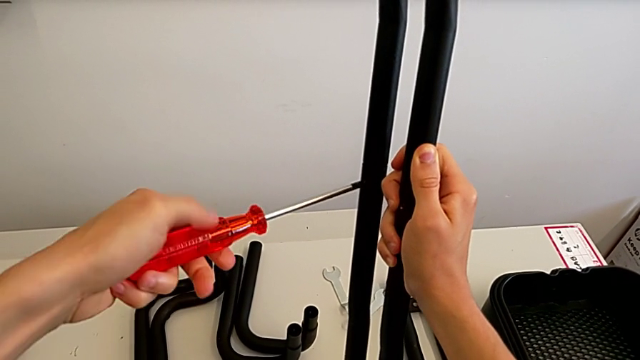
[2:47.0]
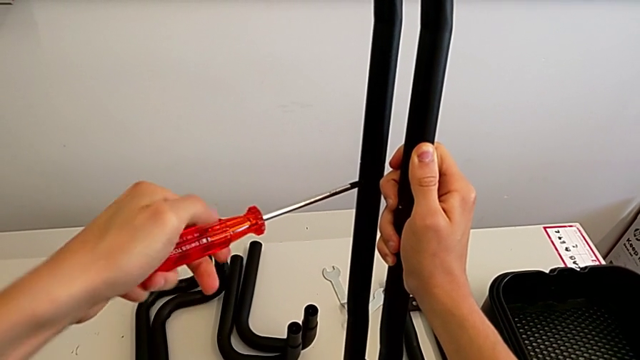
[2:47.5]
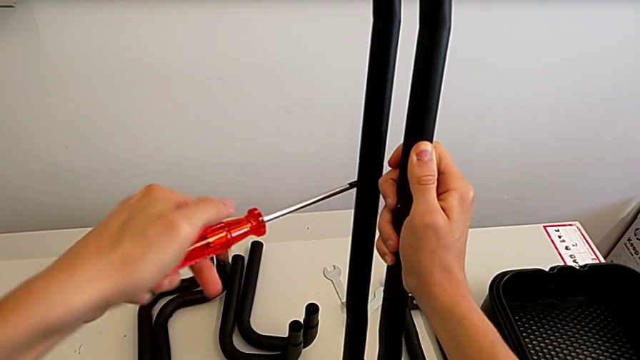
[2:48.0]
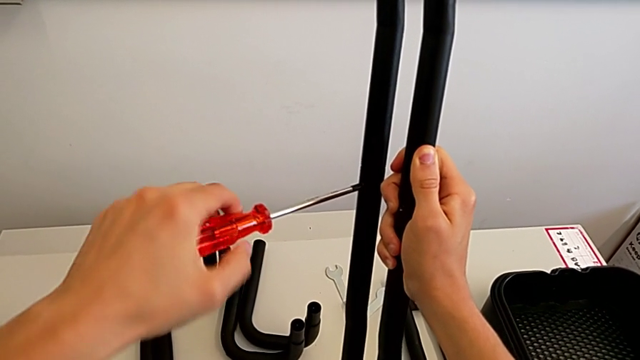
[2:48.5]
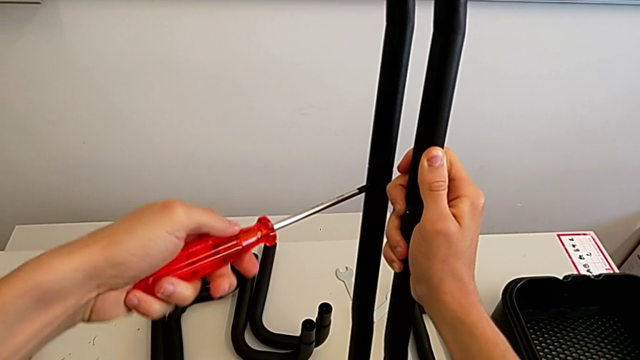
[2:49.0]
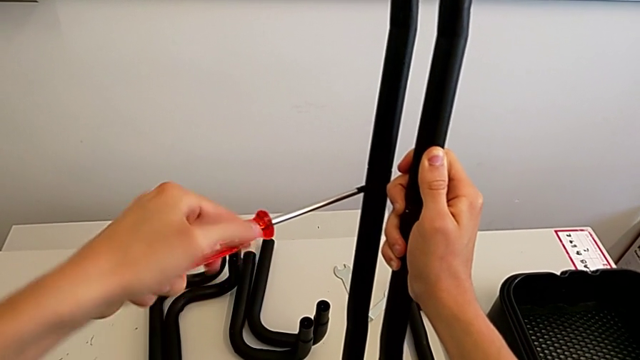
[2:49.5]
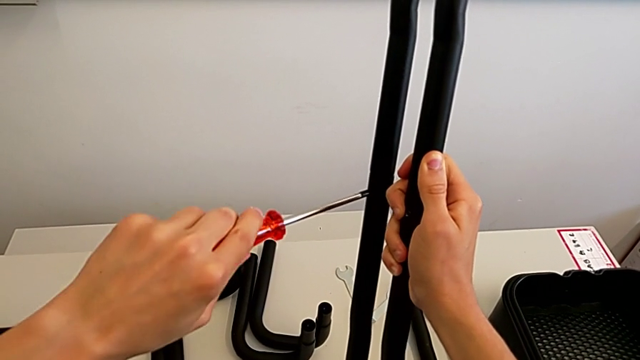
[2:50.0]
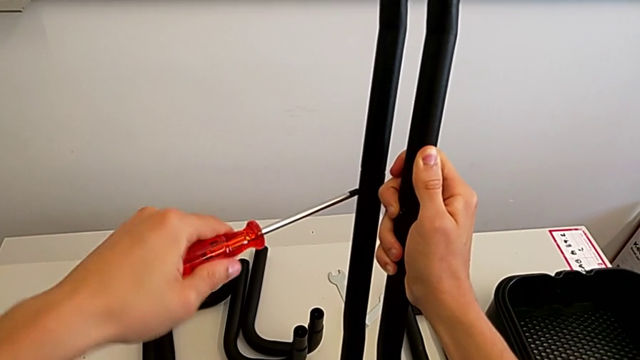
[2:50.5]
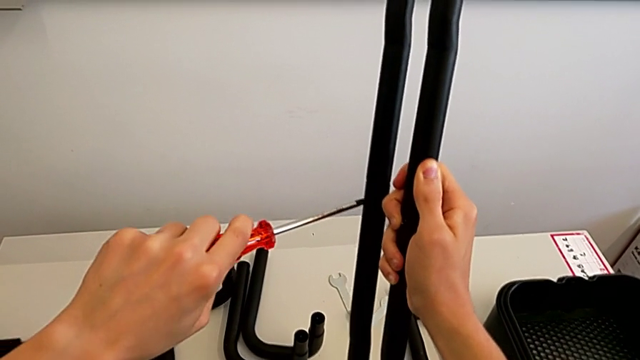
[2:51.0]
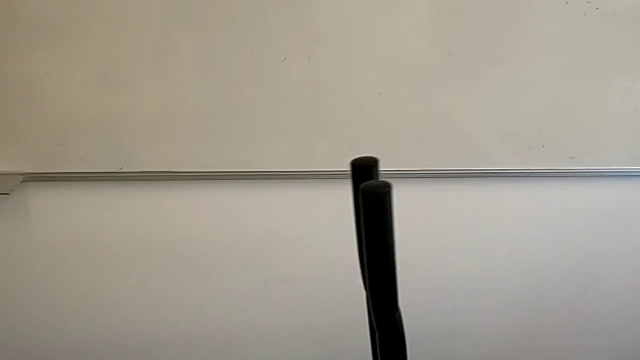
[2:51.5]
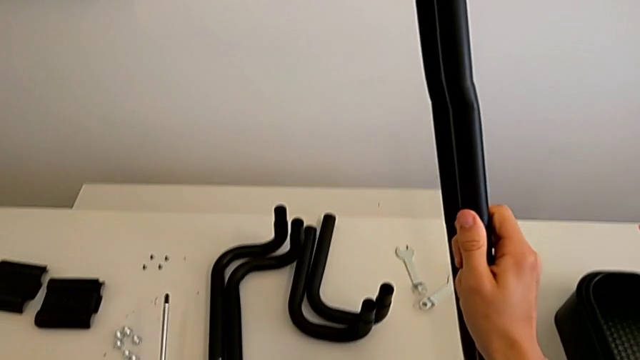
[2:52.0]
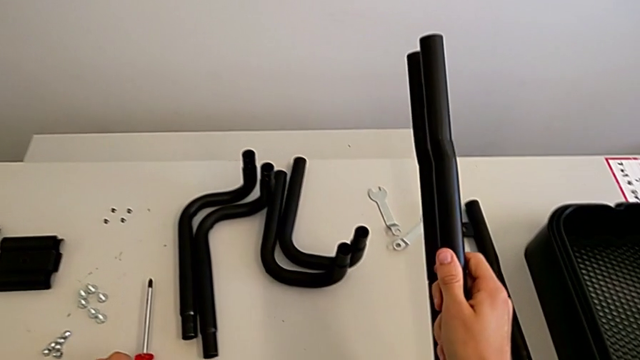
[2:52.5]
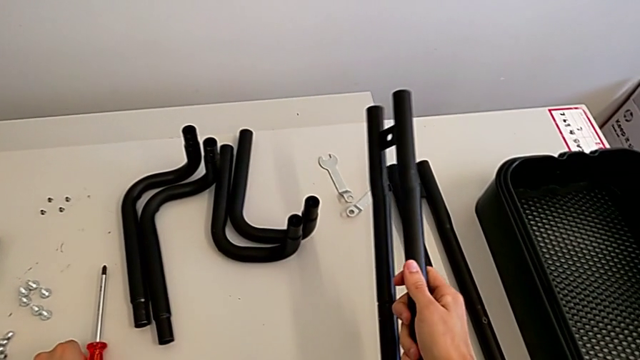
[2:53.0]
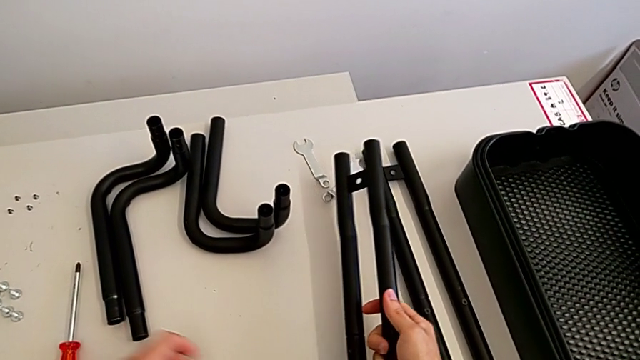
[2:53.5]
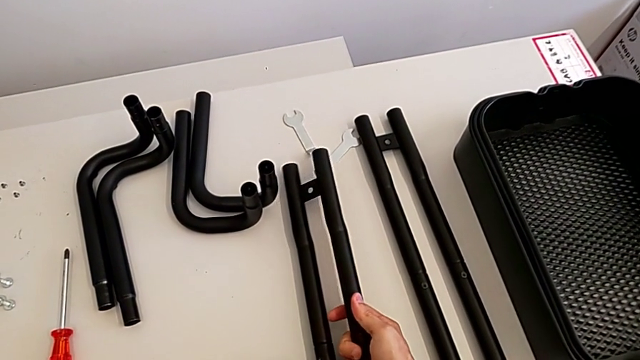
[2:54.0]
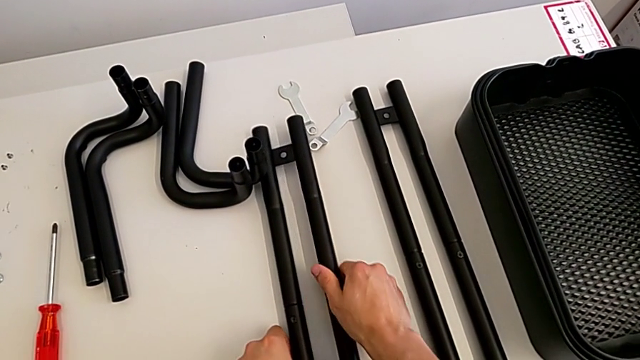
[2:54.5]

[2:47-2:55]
The camera wearer is assembling the black leg. They keep screwing the bolt, withdraw the screwdriver, place it and place the leg.

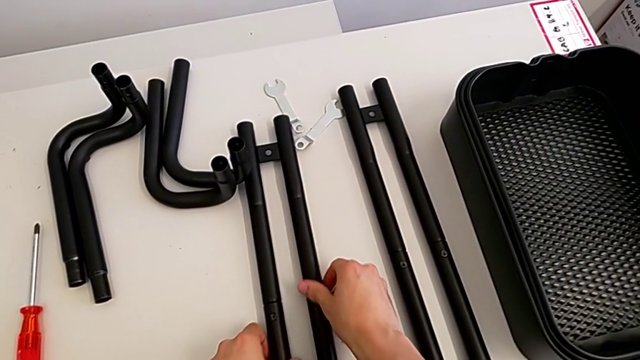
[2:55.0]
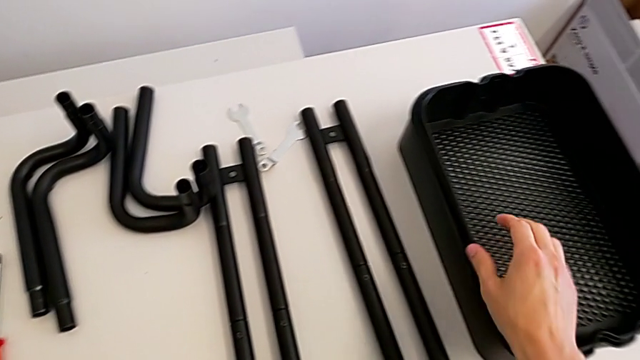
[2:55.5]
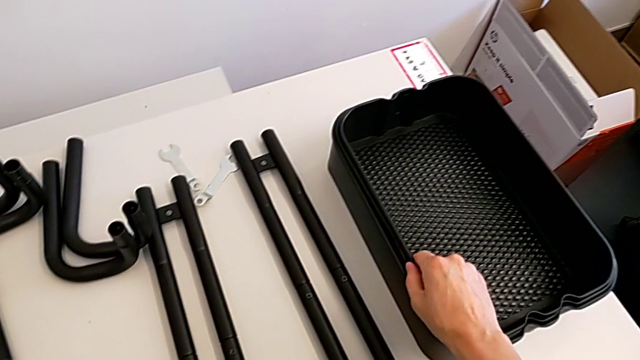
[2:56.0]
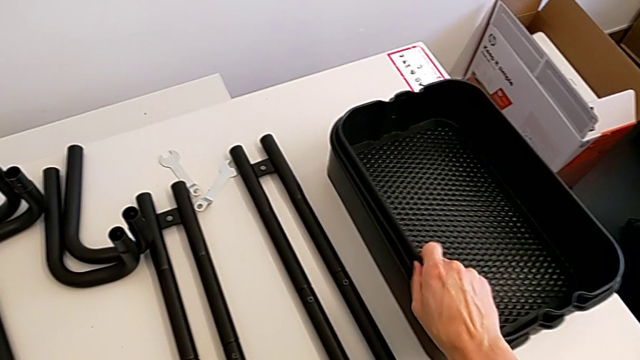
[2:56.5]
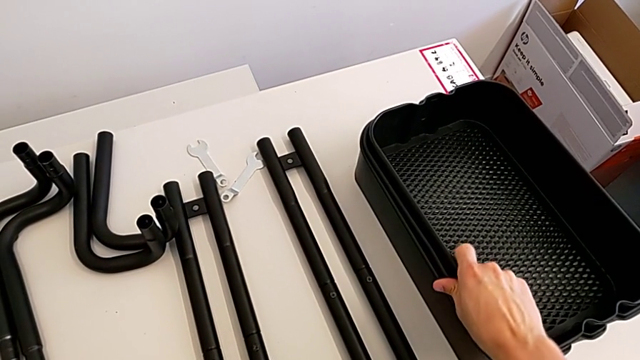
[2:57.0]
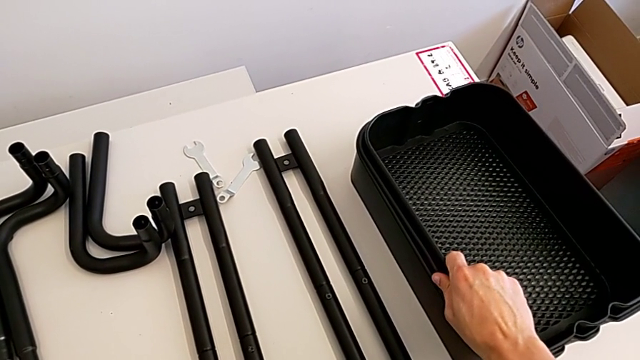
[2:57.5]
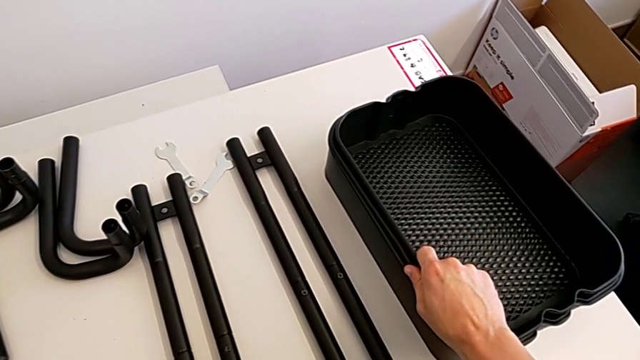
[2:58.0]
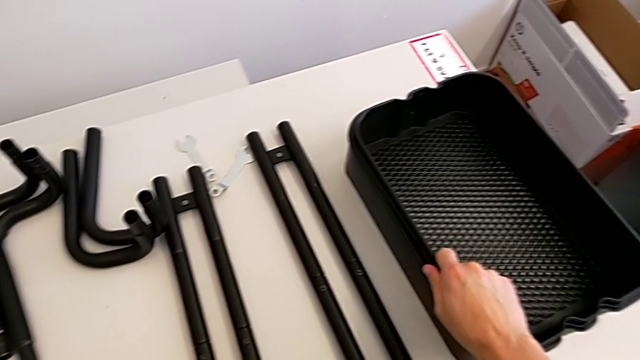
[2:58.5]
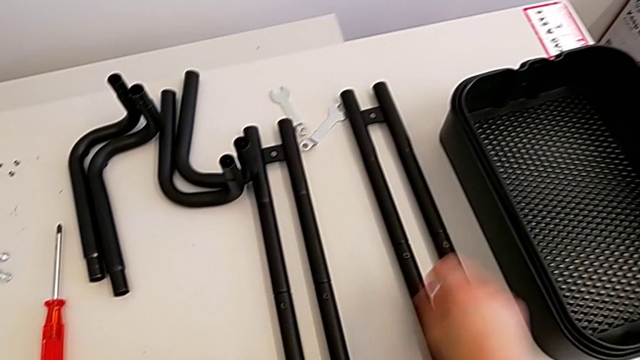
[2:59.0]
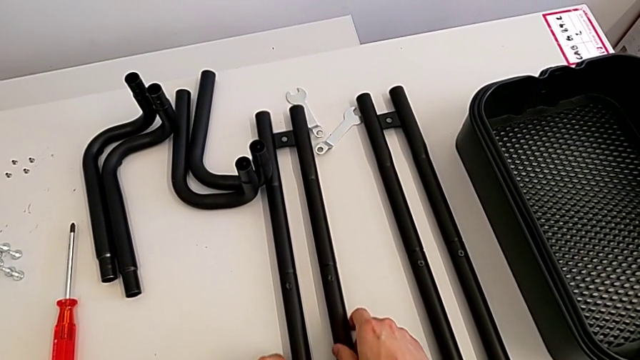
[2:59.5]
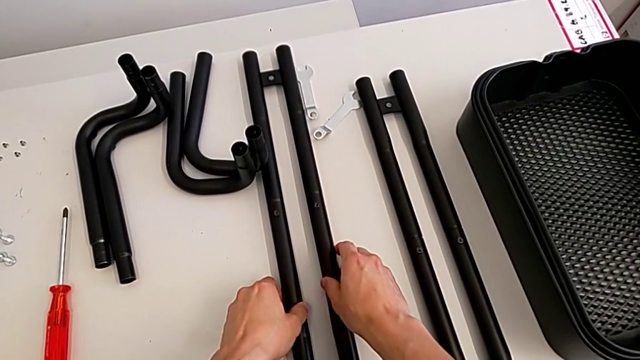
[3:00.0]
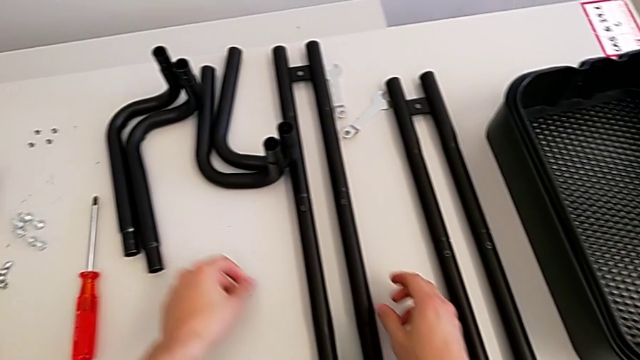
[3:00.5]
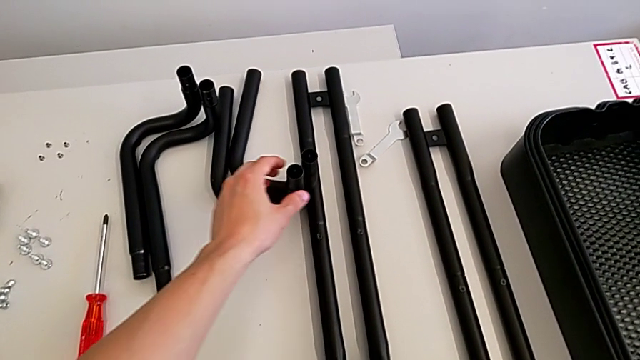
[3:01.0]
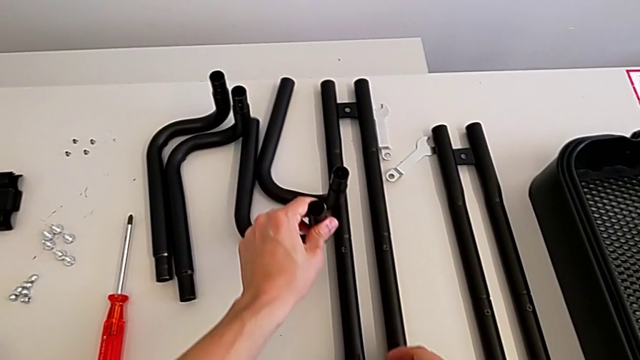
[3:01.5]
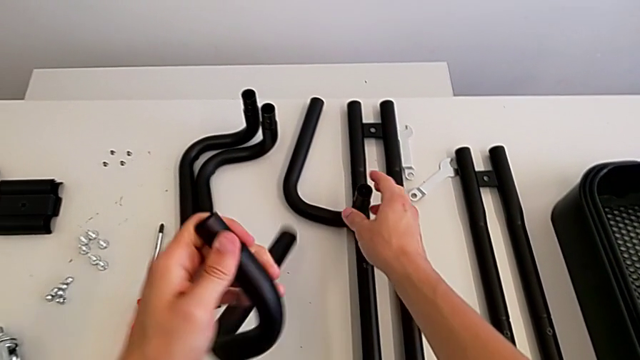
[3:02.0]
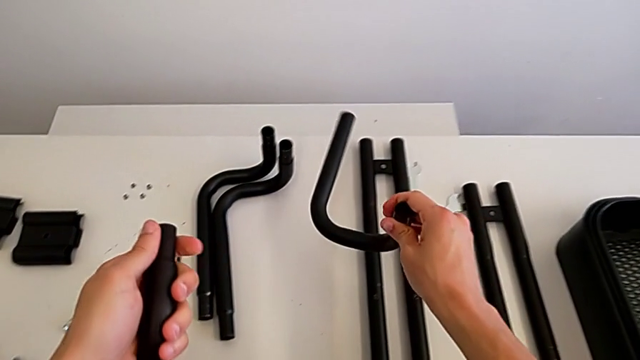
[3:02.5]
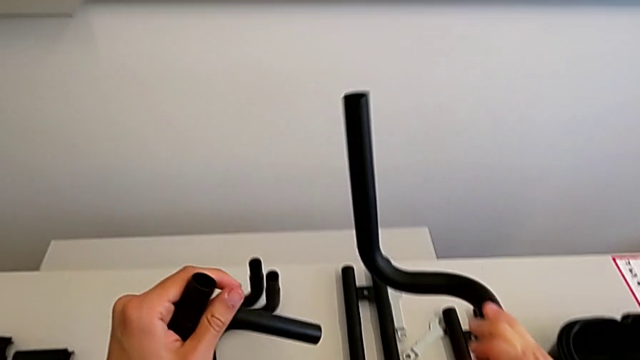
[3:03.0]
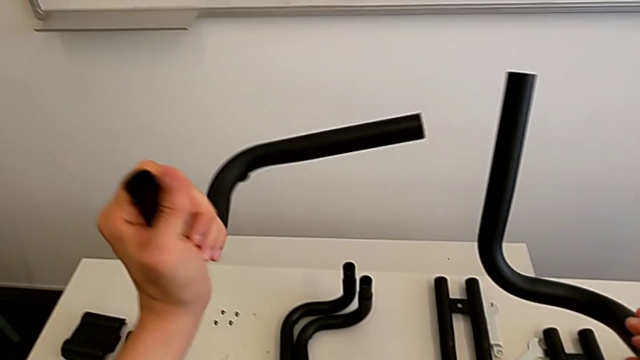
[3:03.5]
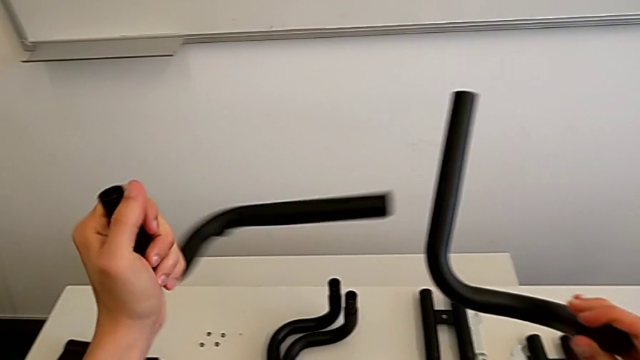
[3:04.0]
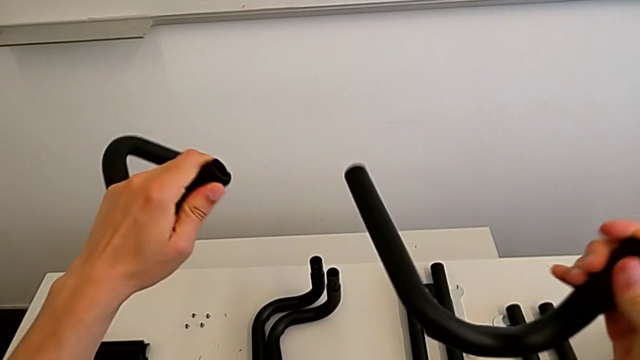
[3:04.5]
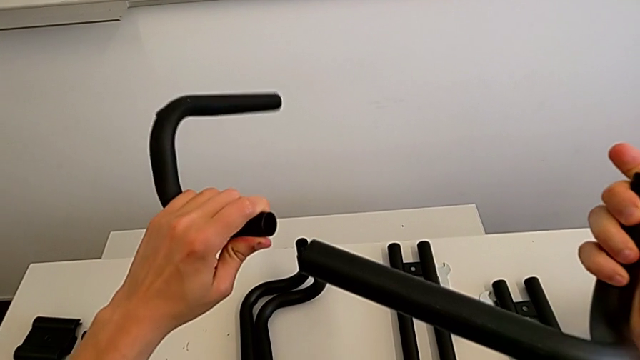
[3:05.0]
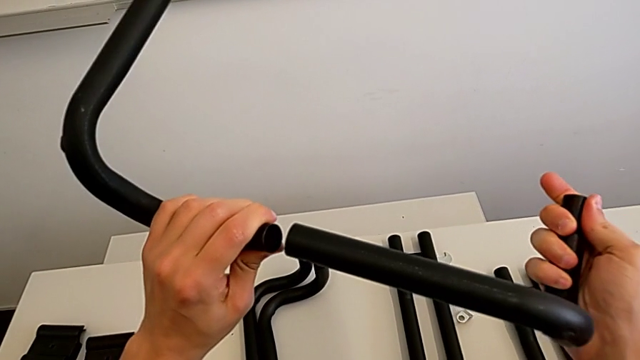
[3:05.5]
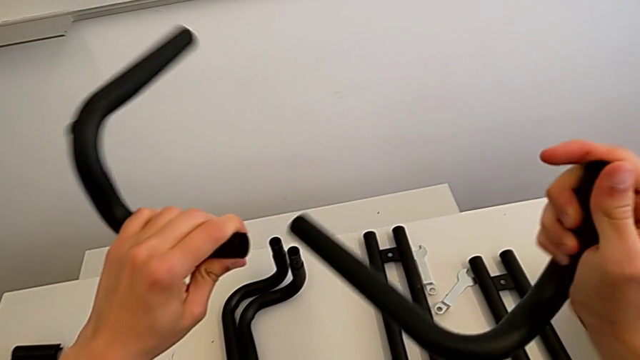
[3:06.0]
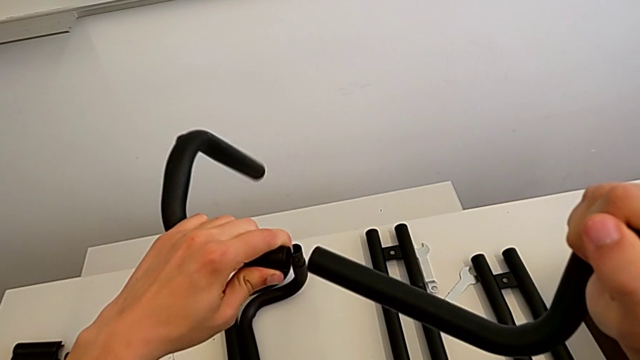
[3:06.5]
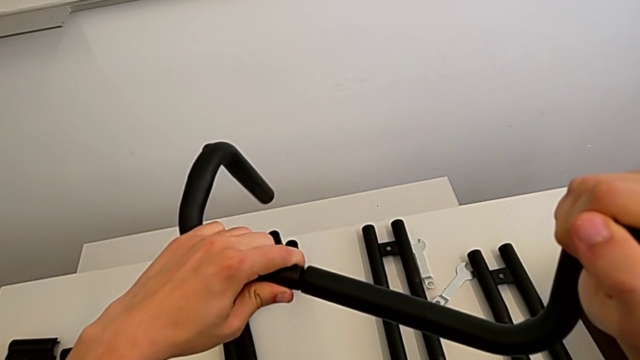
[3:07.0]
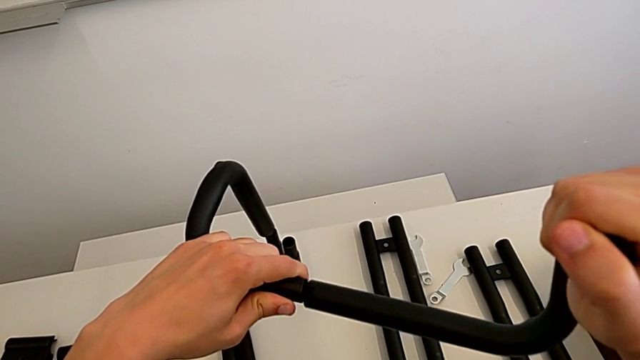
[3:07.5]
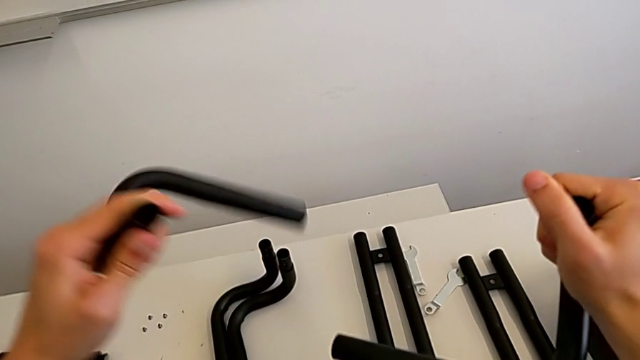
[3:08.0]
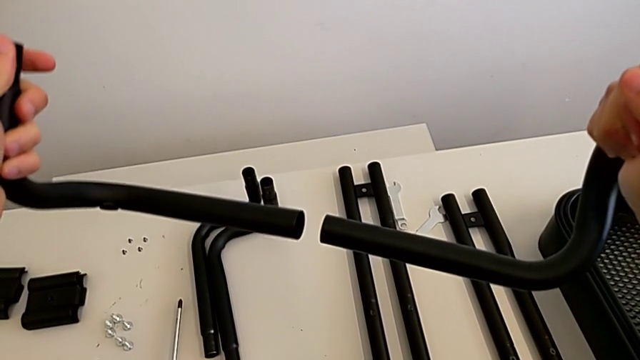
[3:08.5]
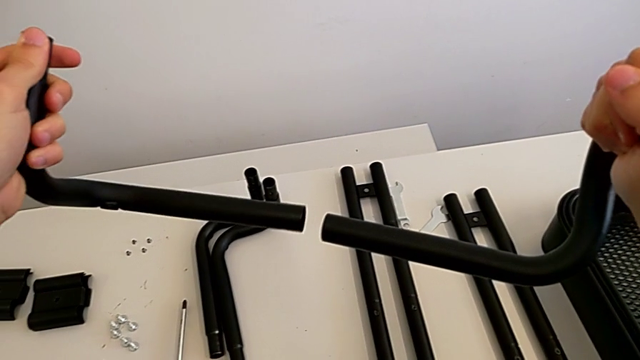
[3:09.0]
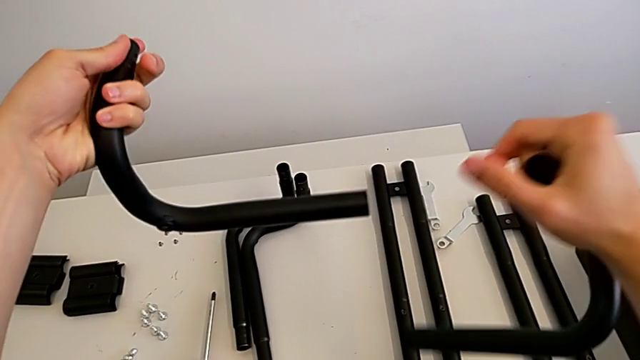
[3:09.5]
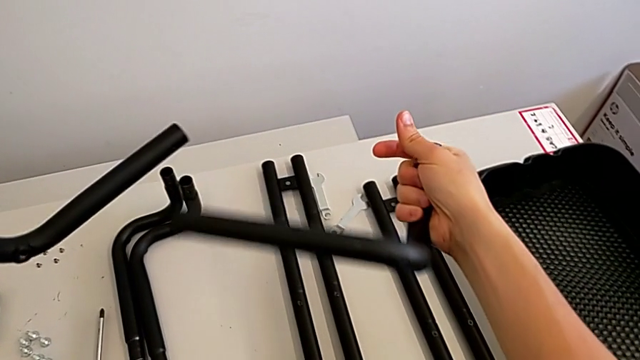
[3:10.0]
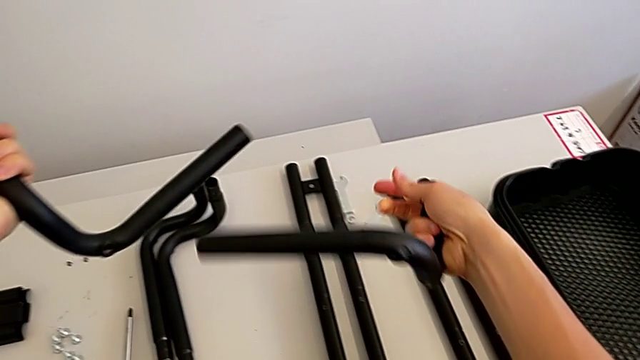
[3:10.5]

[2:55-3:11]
The camera wearer is assembling the black base leg. They wrongly grab the grid tray, grab the leg, assemble it and wrongly grab it.
